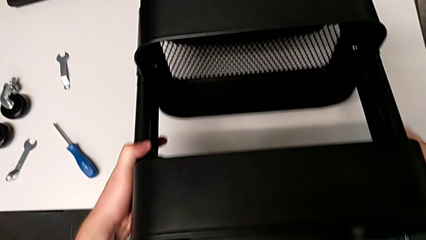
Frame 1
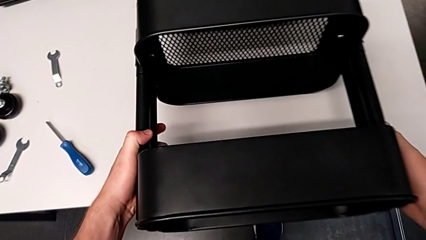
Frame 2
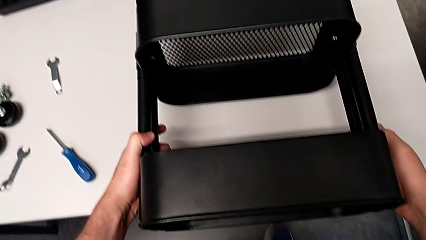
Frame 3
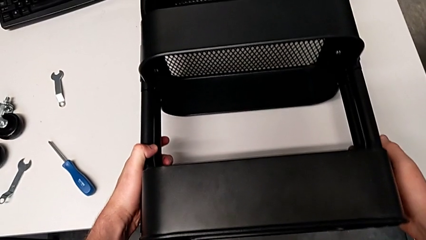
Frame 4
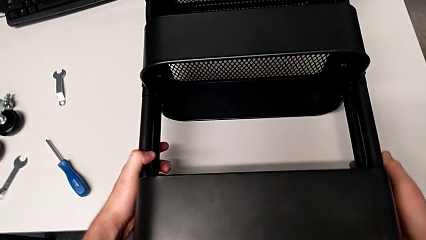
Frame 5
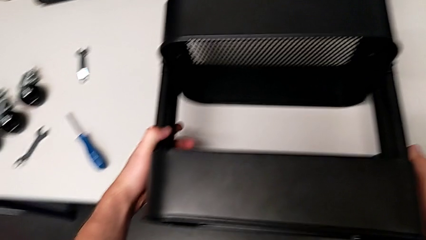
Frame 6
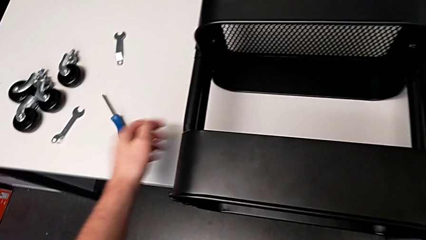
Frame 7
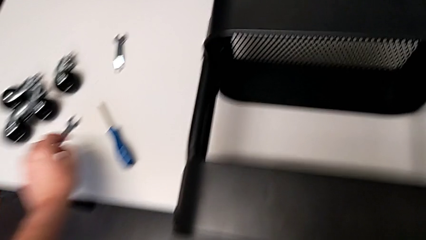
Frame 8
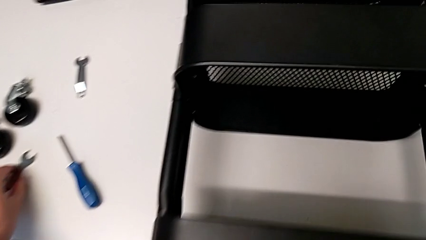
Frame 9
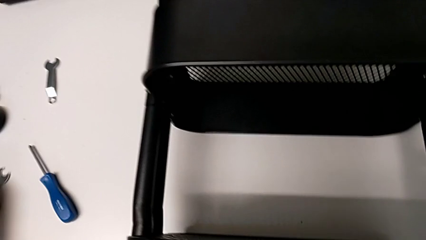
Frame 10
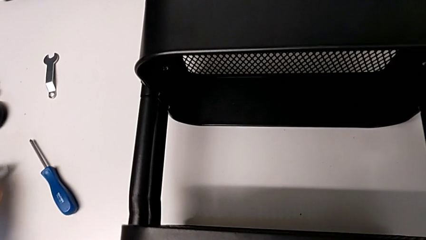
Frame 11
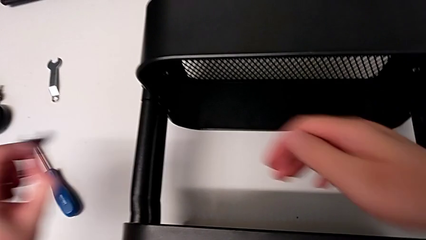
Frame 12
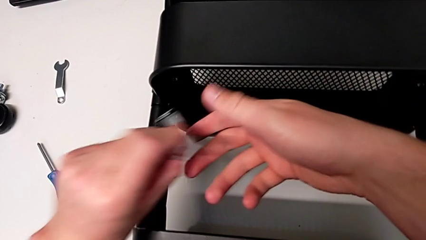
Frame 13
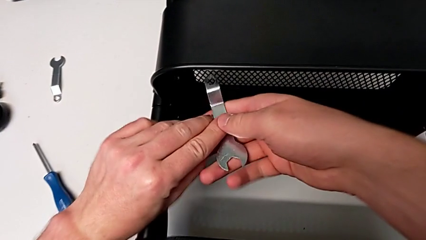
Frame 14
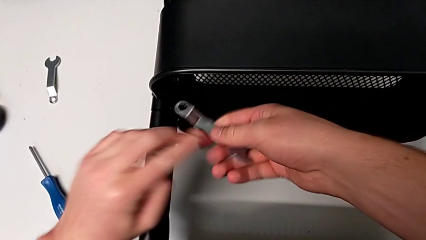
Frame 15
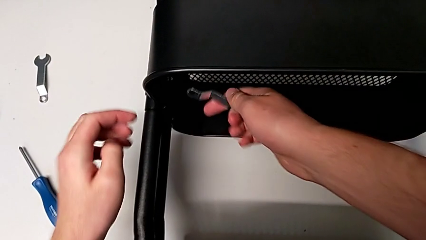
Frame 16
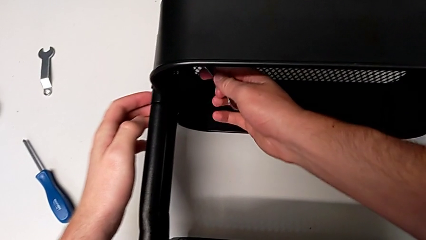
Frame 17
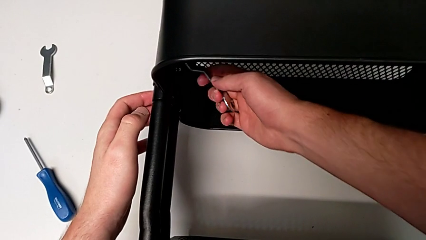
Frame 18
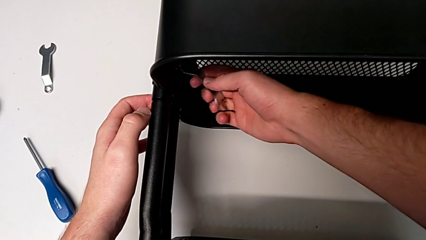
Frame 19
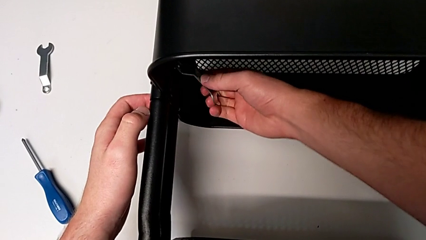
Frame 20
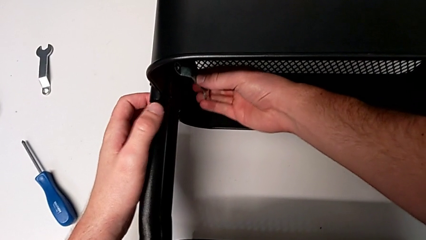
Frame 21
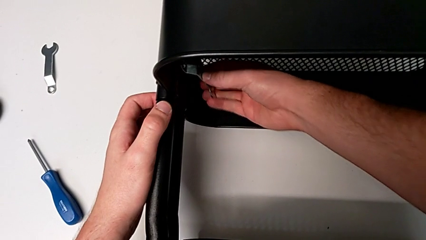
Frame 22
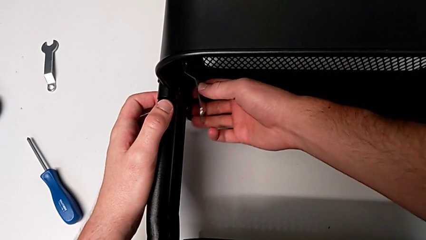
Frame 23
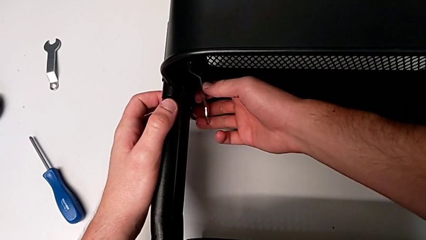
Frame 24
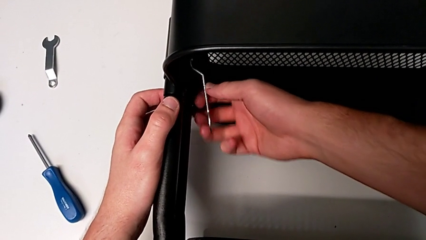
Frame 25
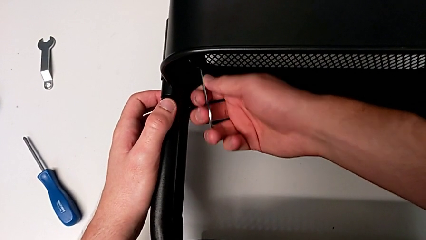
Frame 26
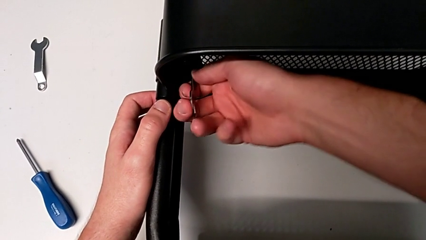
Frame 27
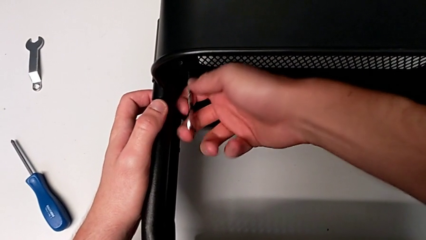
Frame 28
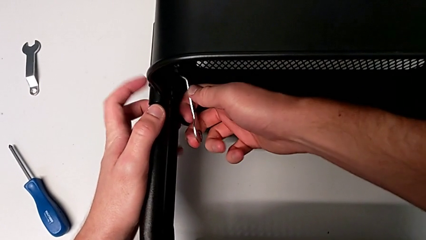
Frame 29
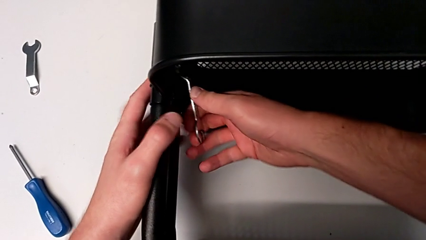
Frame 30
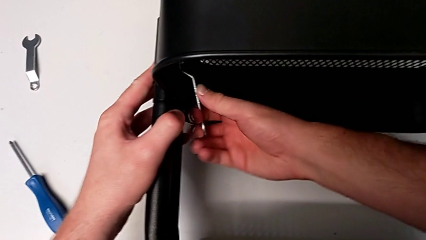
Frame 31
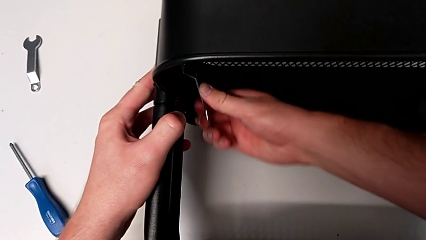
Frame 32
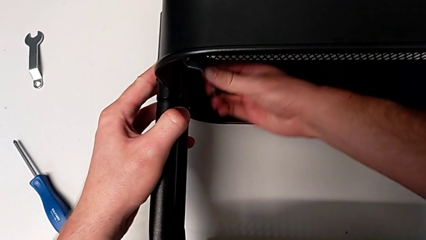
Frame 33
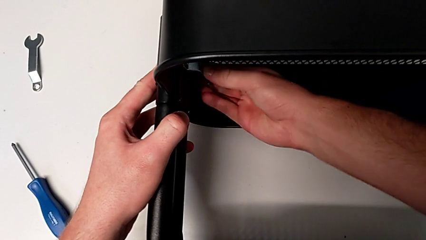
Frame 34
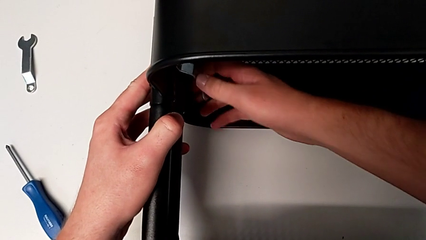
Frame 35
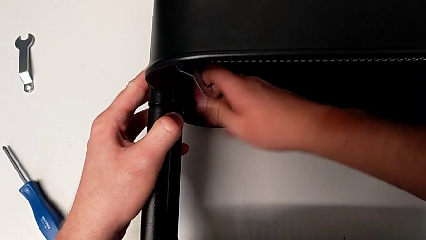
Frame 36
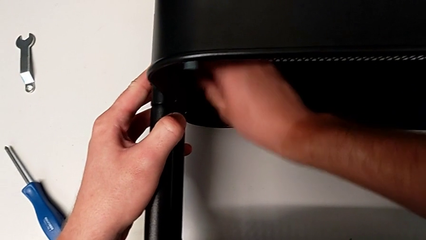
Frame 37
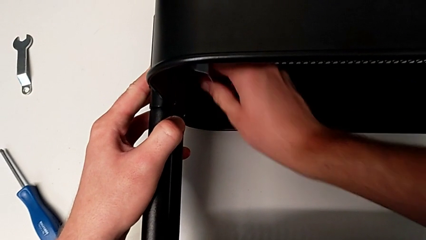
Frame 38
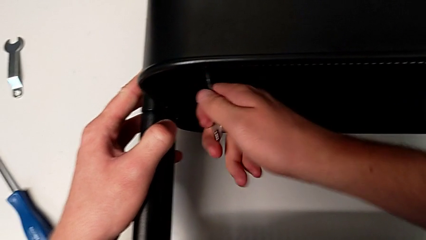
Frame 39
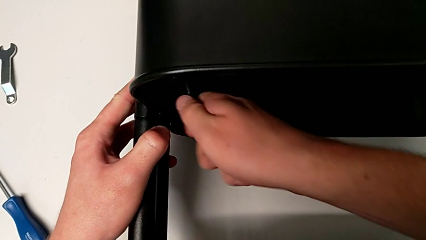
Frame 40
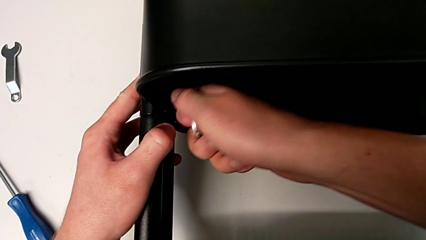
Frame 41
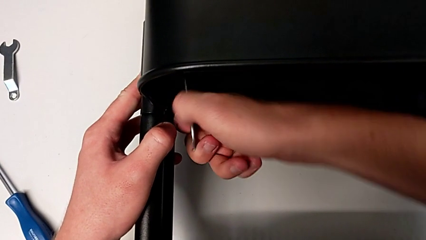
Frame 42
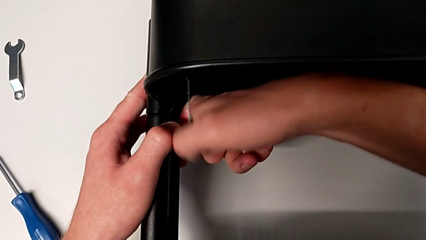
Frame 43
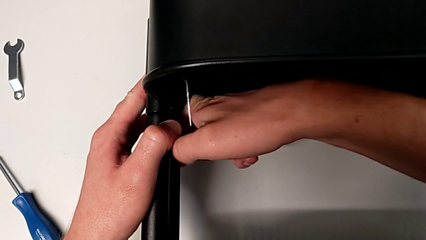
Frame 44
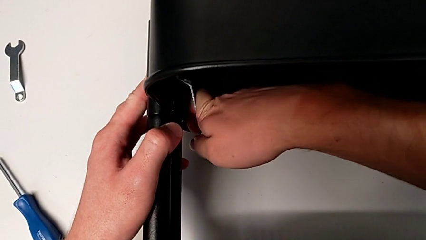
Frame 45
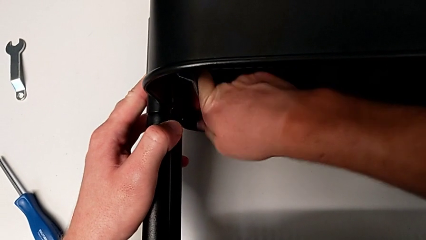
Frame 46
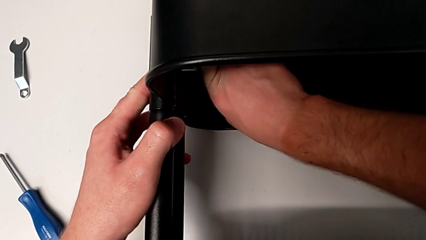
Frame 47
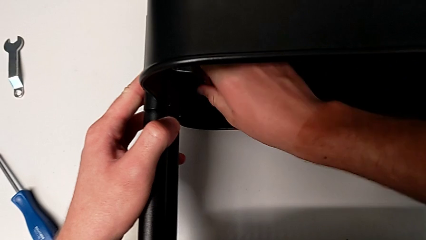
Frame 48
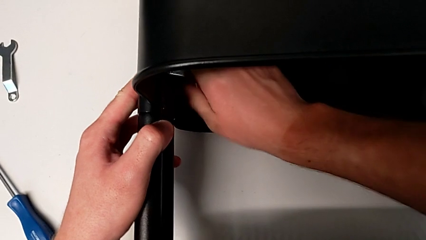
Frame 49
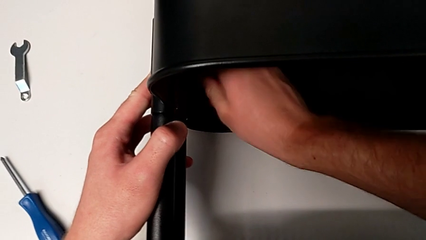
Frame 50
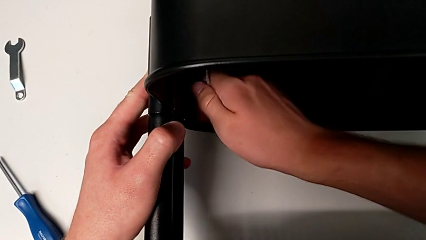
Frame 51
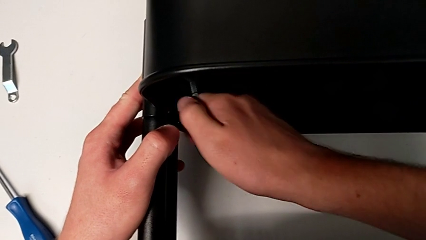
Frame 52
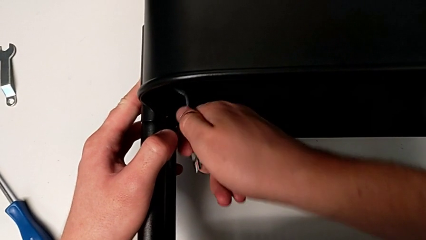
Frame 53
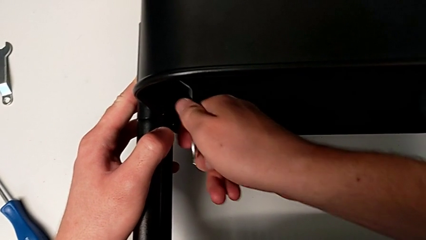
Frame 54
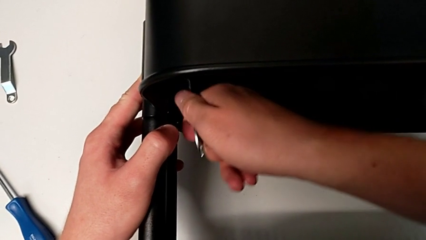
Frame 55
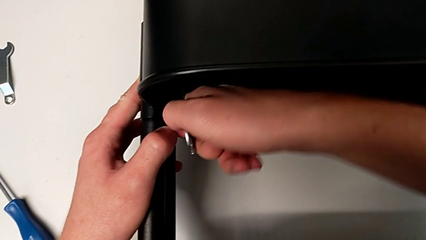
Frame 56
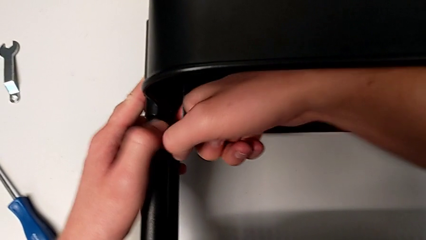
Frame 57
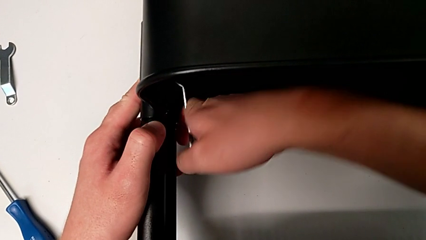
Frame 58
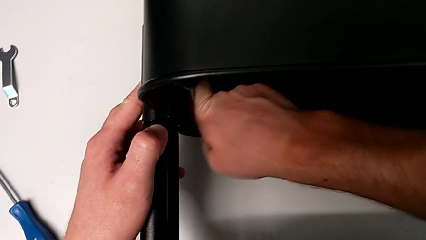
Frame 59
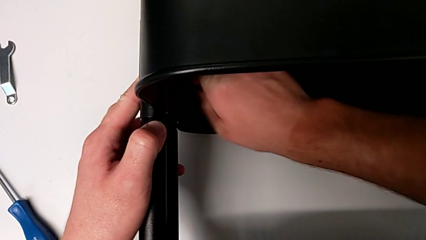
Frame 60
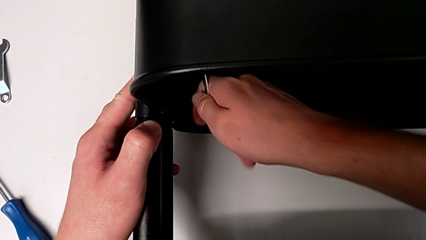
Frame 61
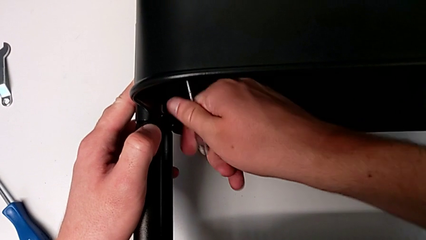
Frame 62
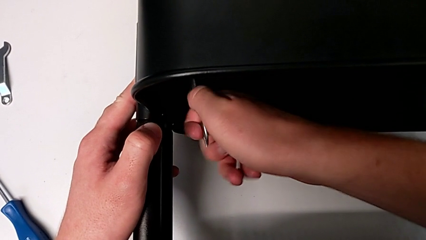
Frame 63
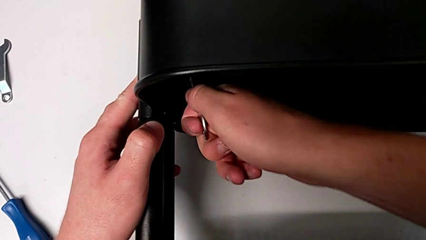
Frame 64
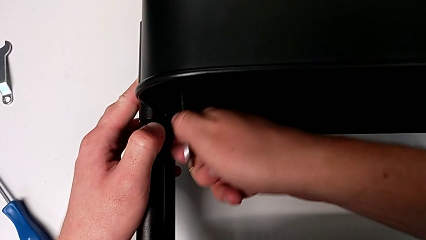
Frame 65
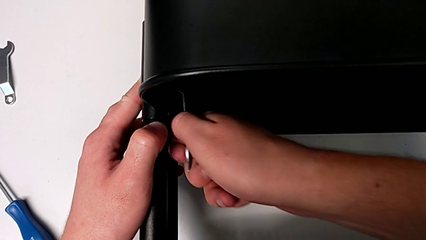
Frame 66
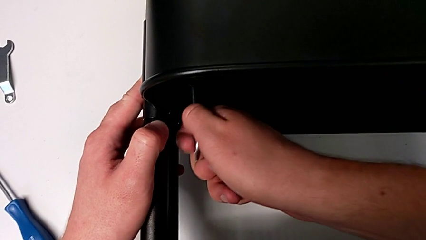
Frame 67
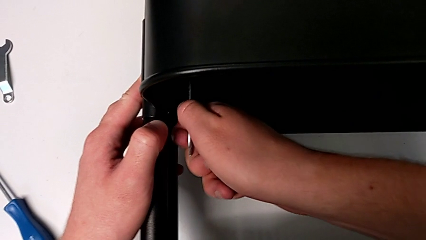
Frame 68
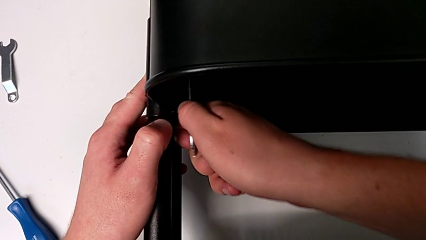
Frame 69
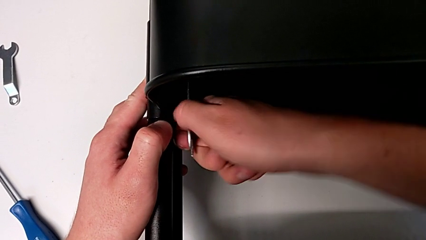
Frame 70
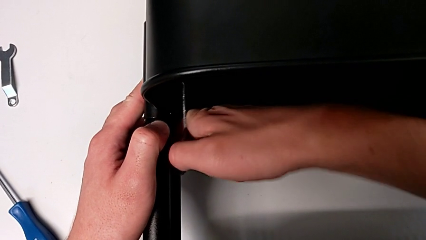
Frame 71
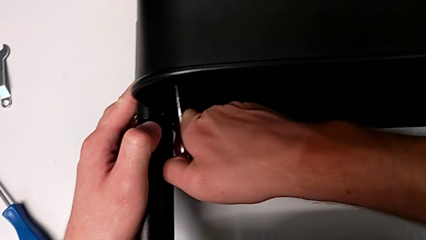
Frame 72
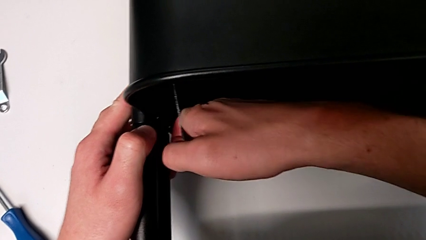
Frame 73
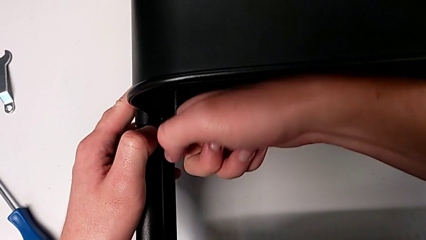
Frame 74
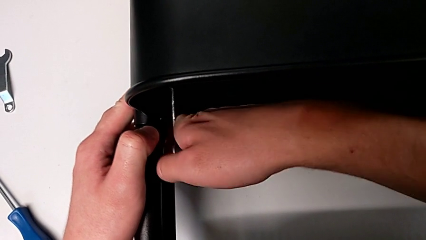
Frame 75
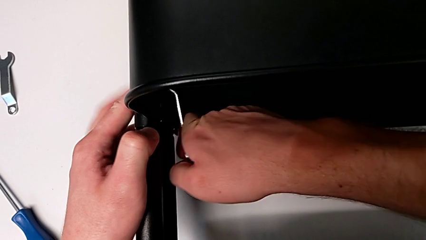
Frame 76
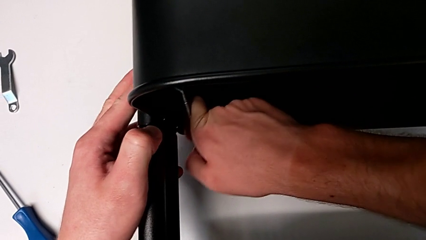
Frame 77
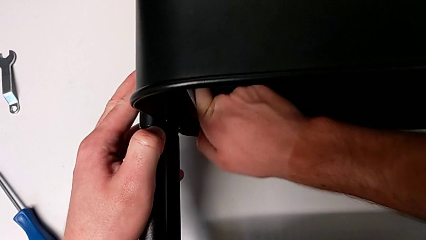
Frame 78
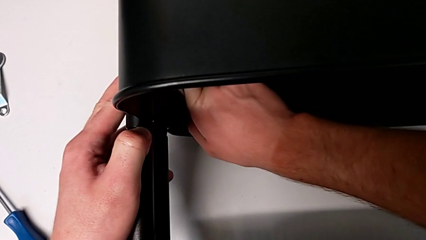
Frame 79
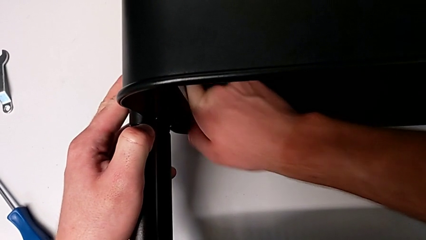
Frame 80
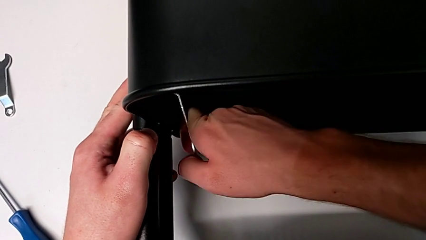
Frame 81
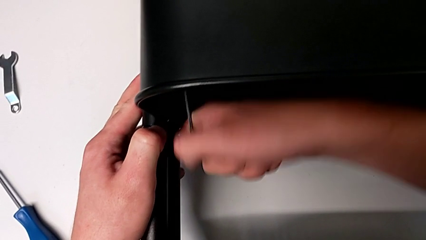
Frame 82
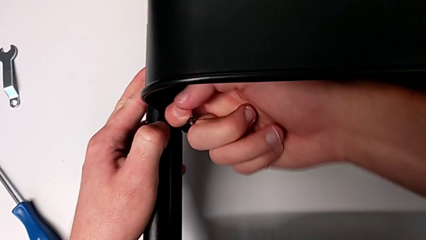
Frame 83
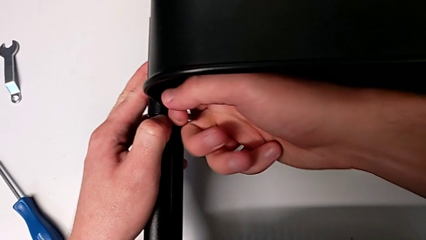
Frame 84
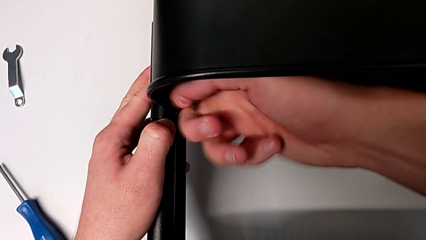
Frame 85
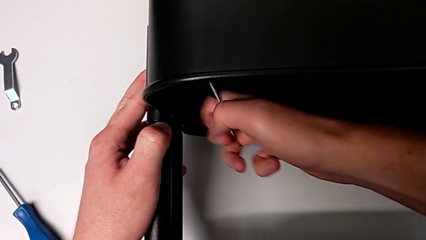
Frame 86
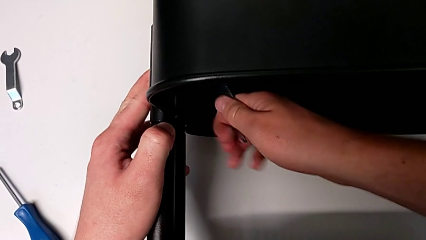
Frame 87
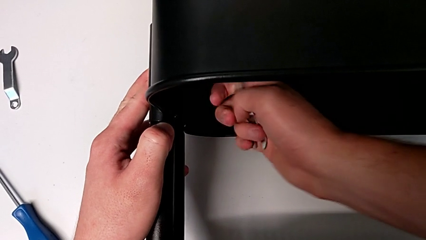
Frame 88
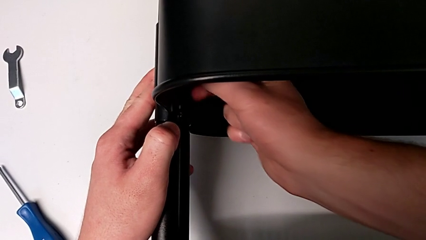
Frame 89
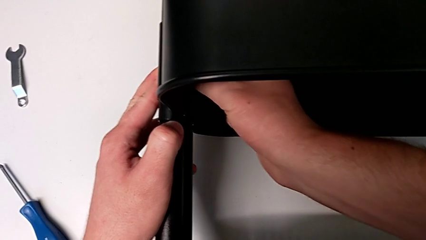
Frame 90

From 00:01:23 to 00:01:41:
The camera wearer is unscrewing the left bracket of the middle tray. They grab the hexagonal wrench, lift it, grab it, approach the first leg, insert the hexagonal wrench and unscrew the first hexagon cap nut, failing to grasp it properly so the wrench slips out. They unscrew the first hexagon cap nut.
